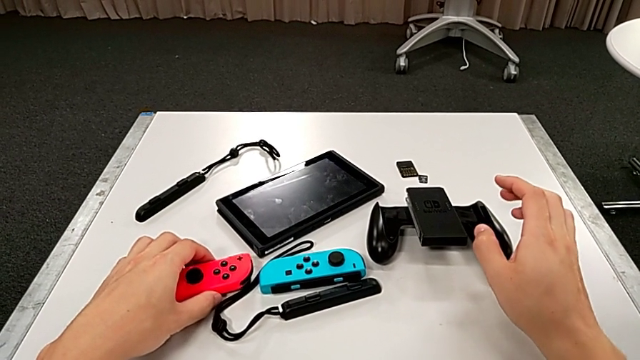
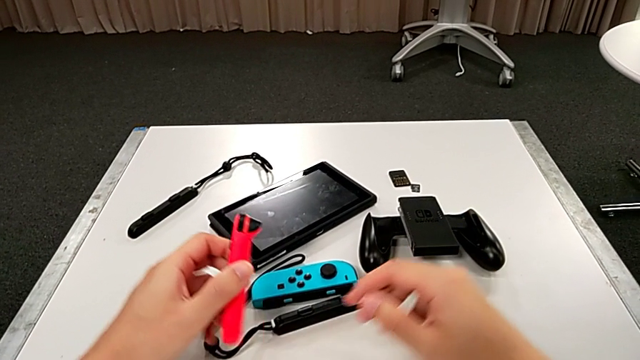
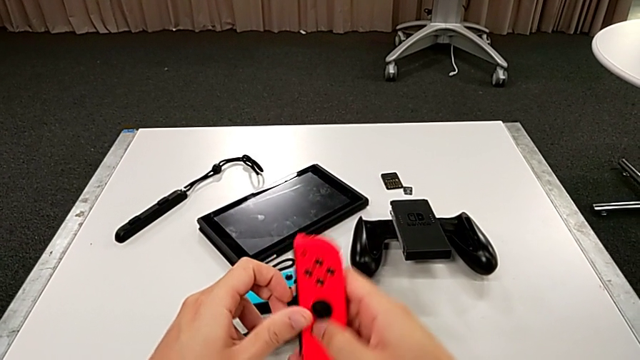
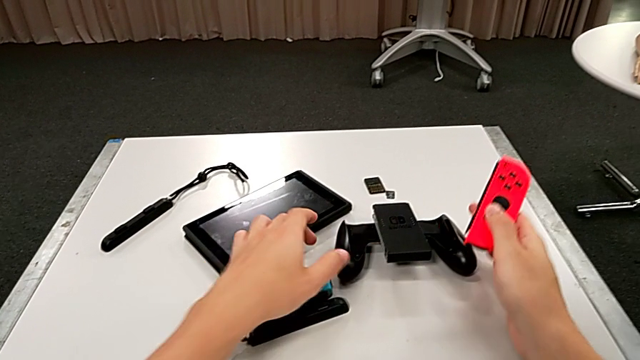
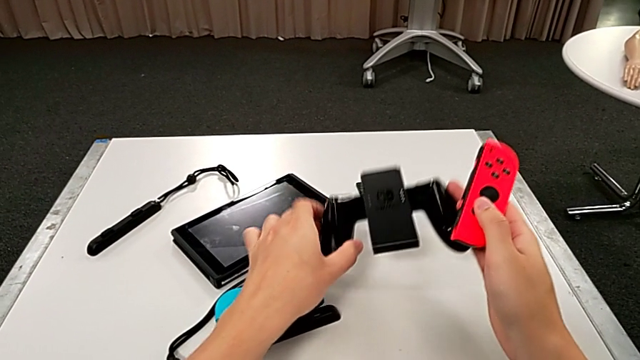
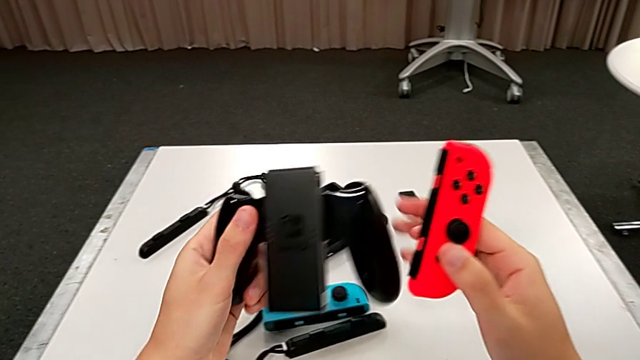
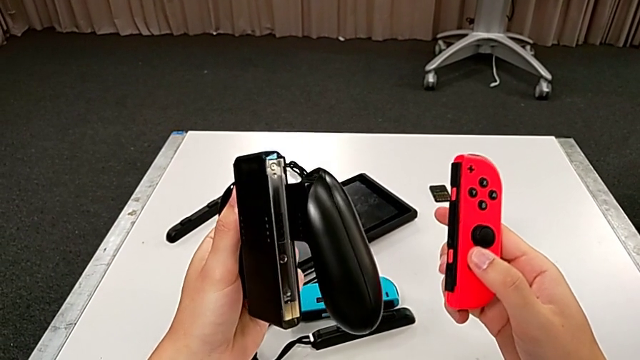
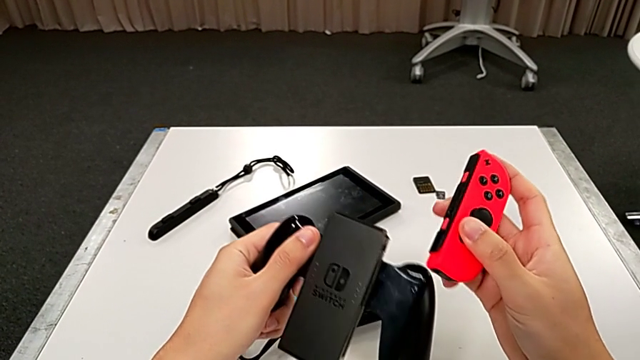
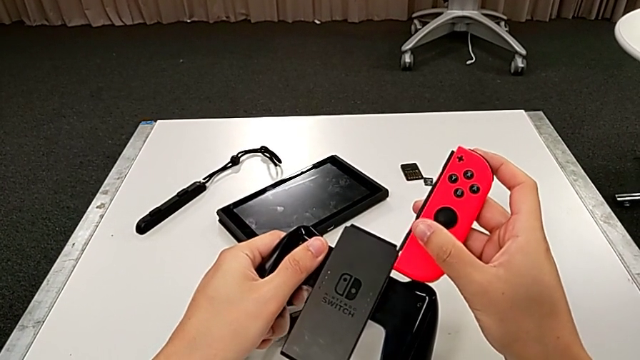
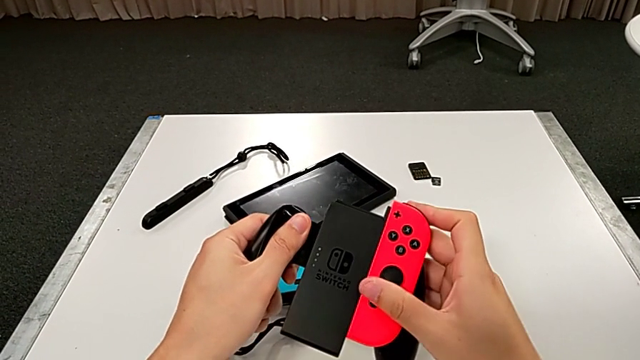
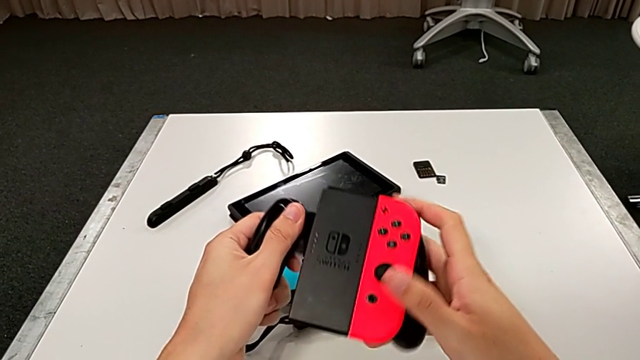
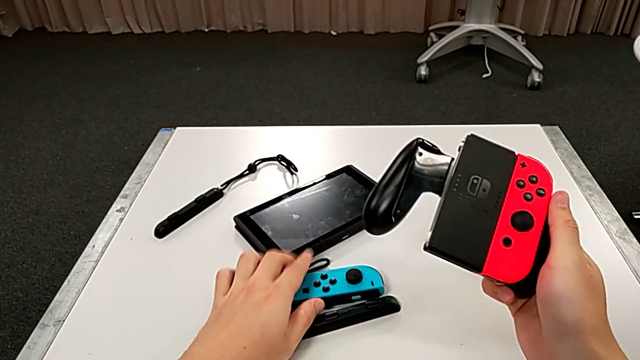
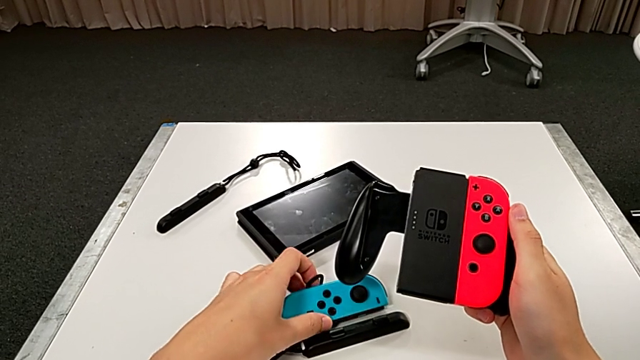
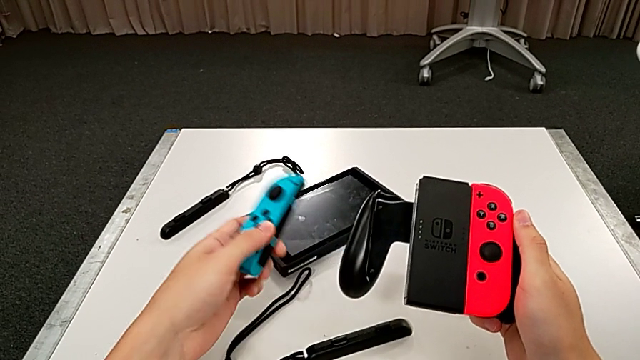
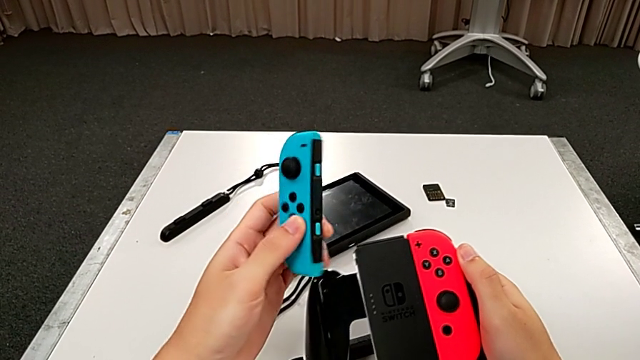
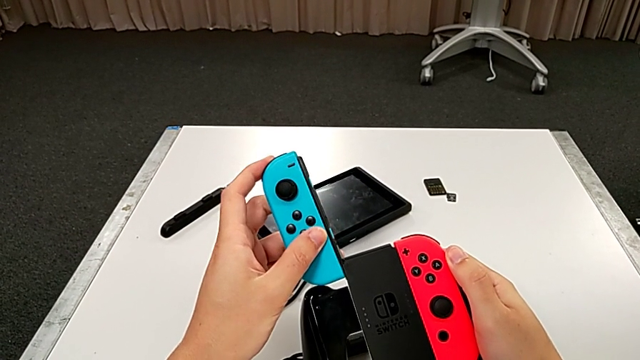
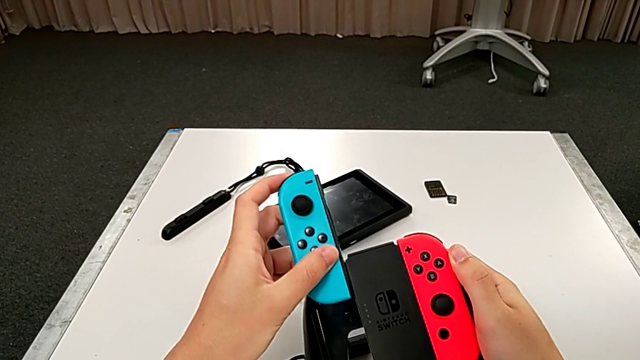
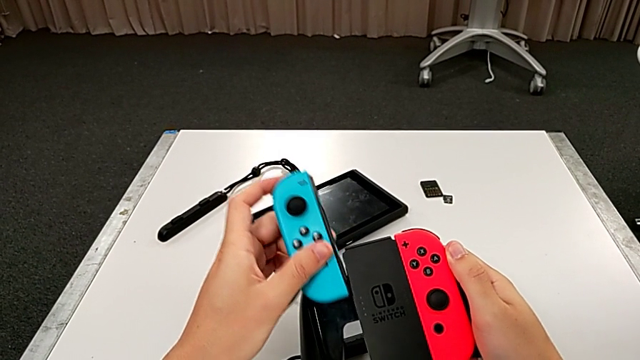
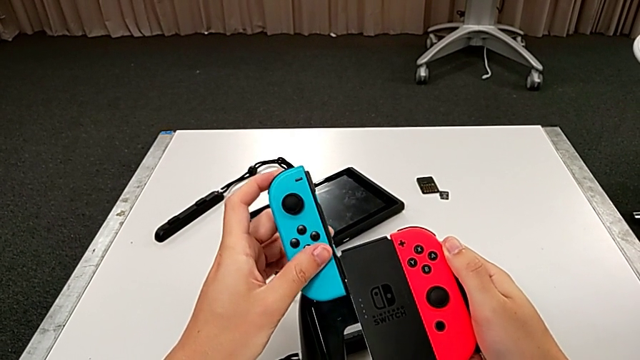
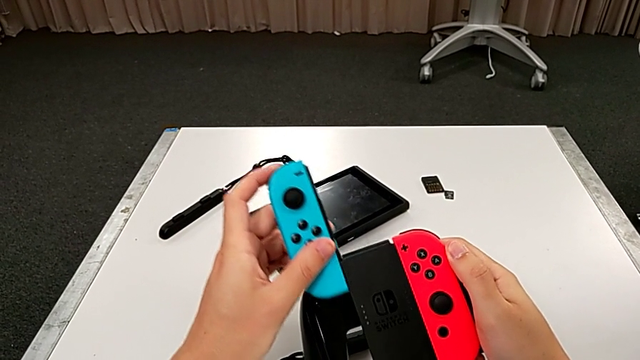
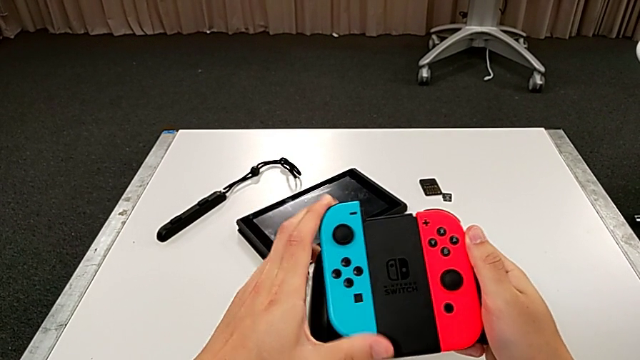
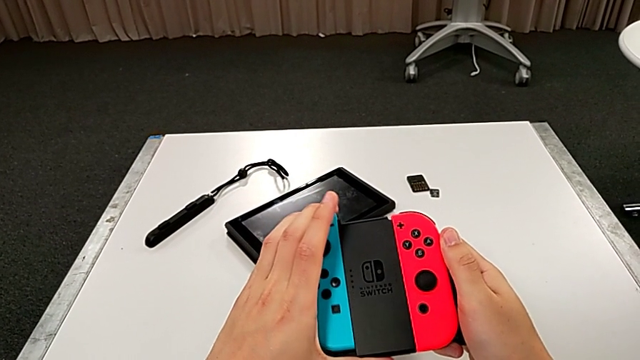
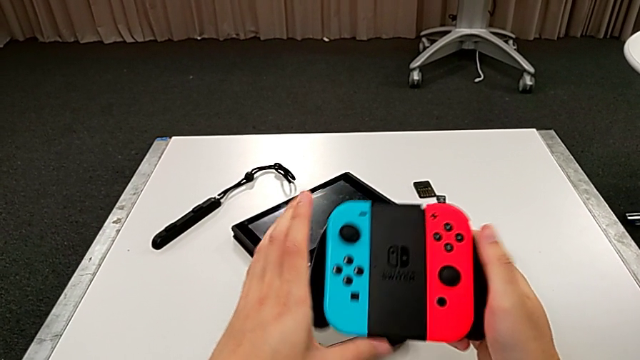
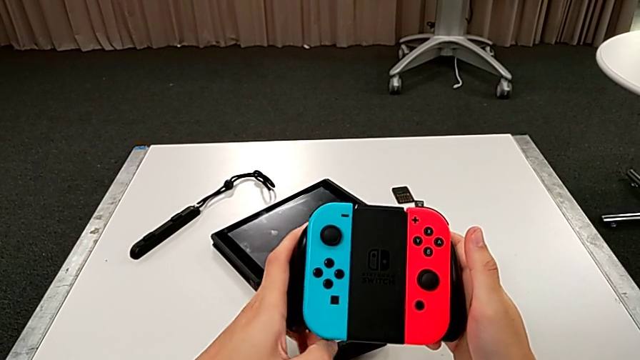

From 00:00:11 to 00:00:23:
The camera wearer assembles the Joy-Con controllers into the handheld grip. They grab the red Joy-Con controller, lift it, lift the comfort grip, insert the red Joy-Con controller, grab the blue Joy-Con controller, insert it and align the Joy-Con controller.

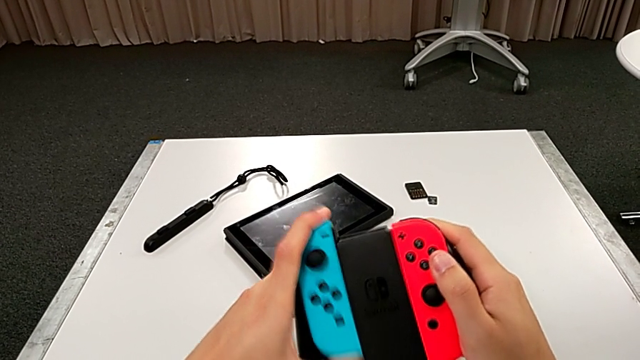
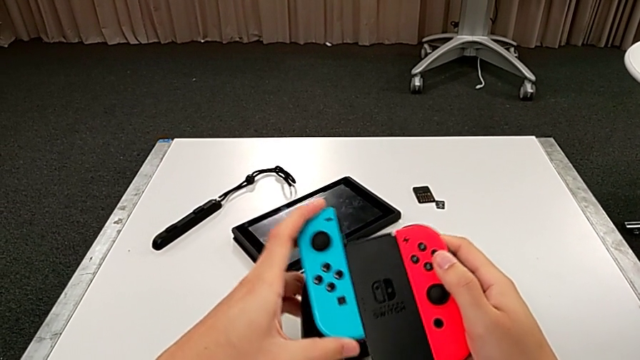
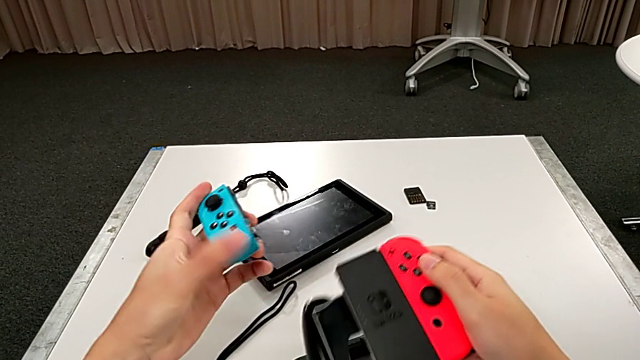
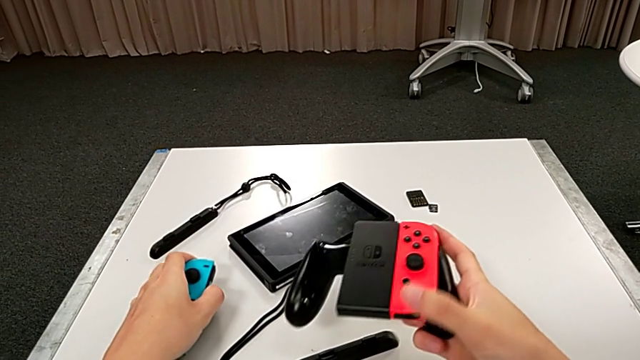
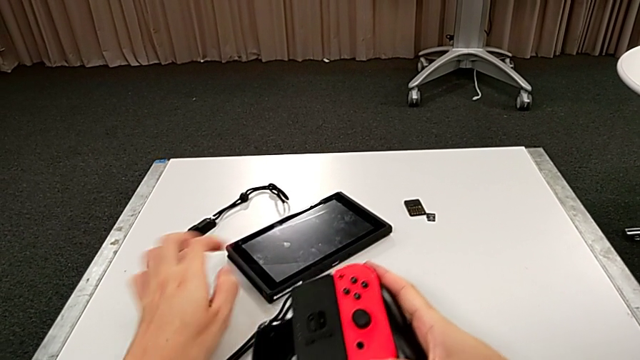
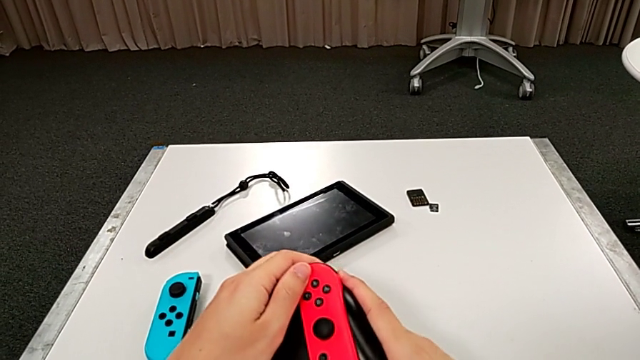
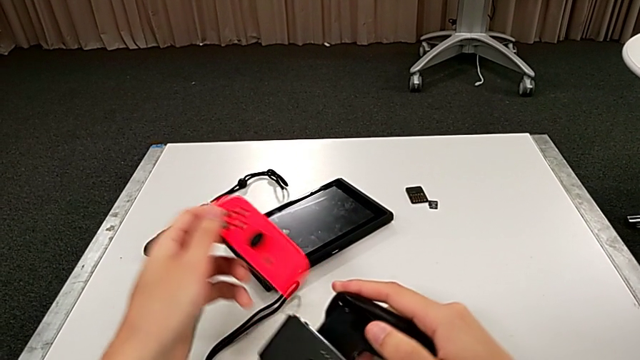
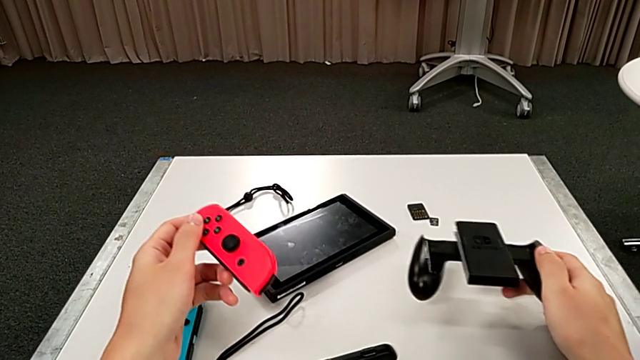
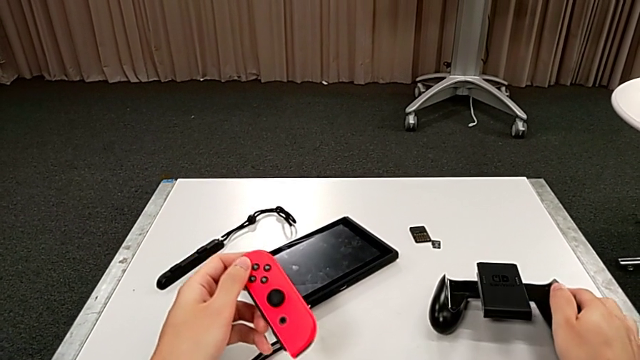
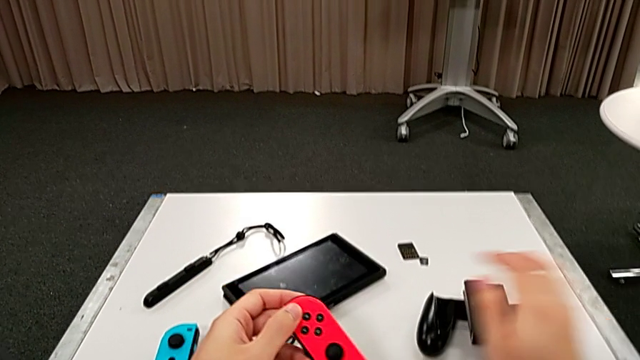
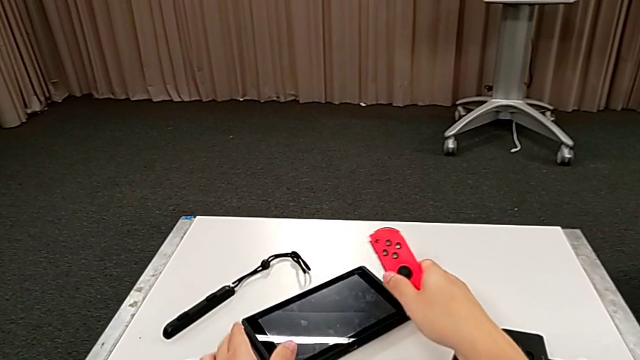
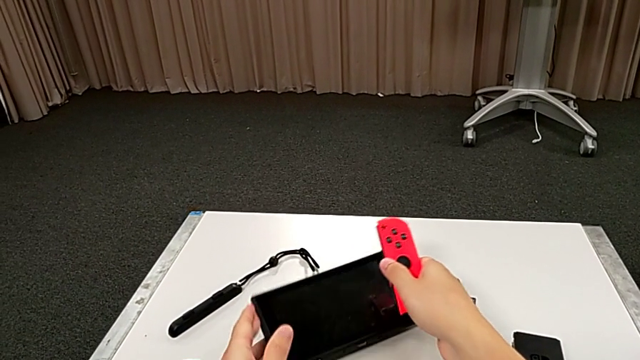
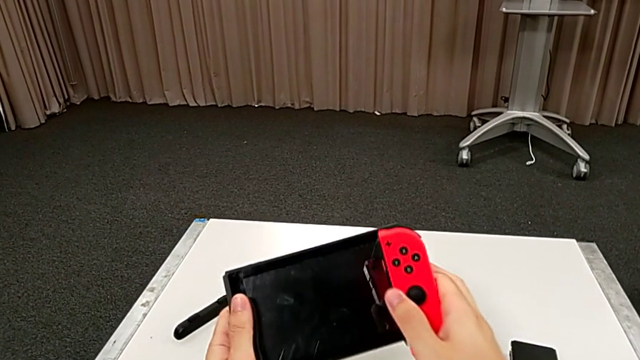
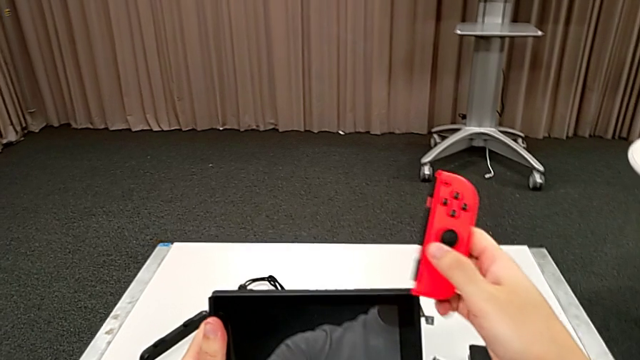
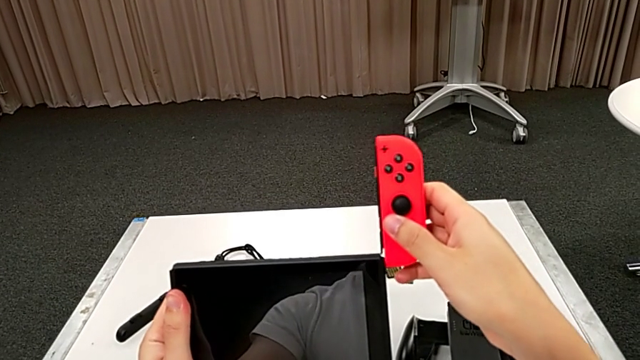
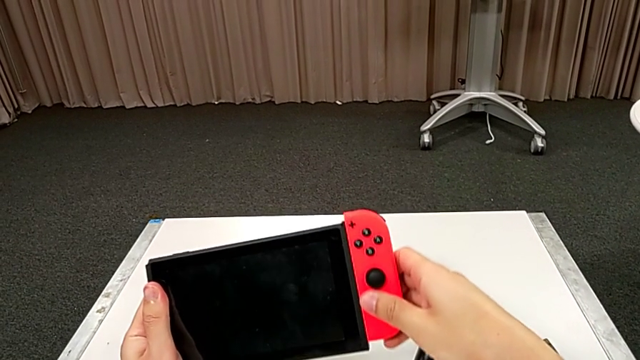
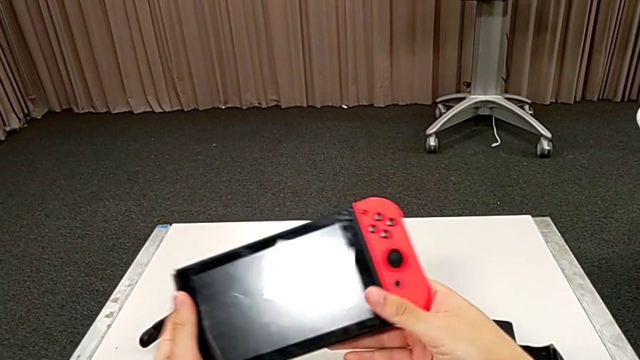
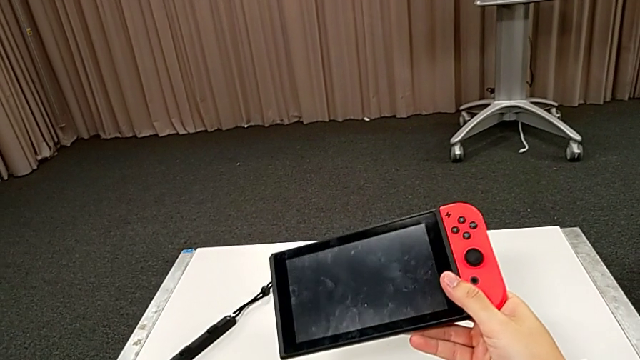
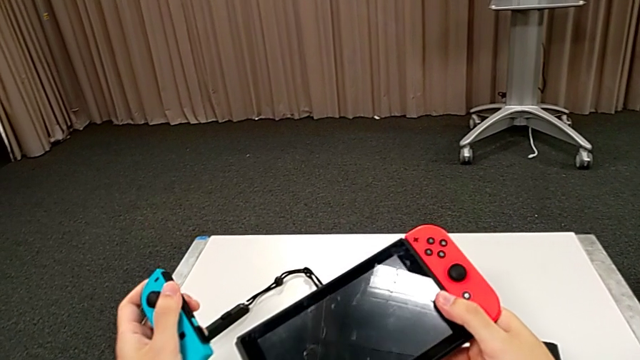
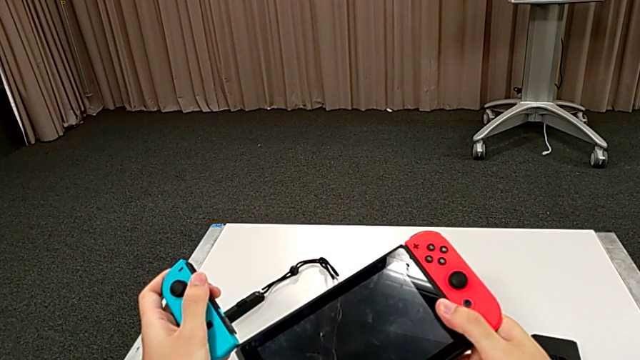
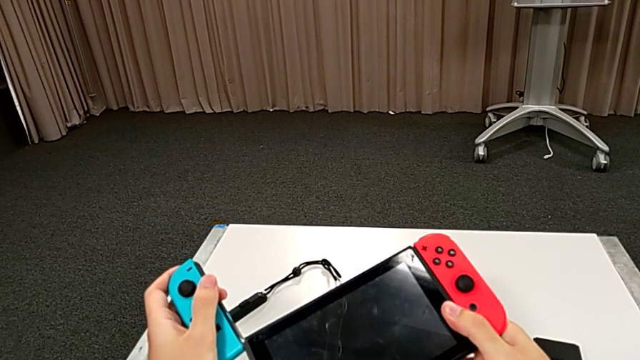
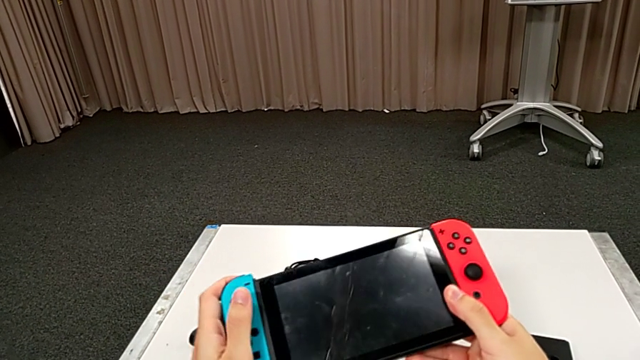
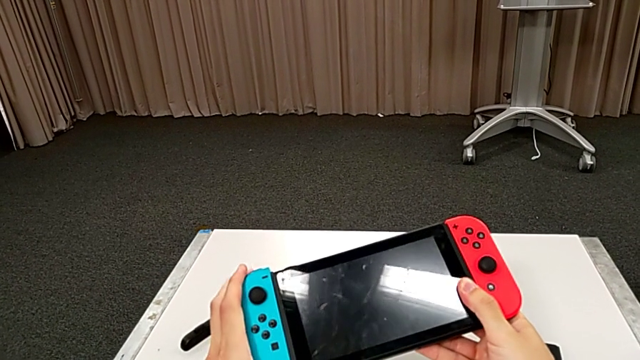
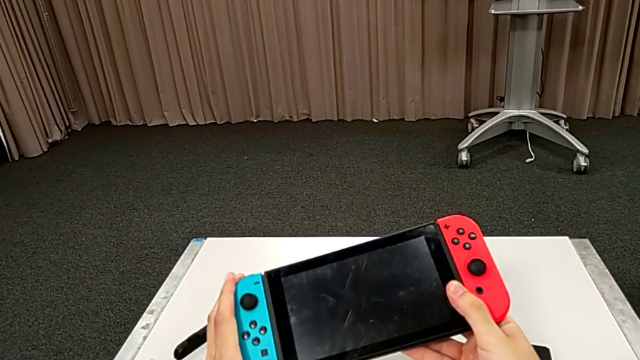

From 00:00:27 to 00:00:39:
The camera wearer changes the Joy-Con controllers into the pad. They withdraw the blue Joy-Con controller, place it, withdraw the red Joy-Con controller, place the comfort grip, grab the Nintendo Switch, lift it, insert the red Joy-Con controller and insert the blue Joy-Con controller.
